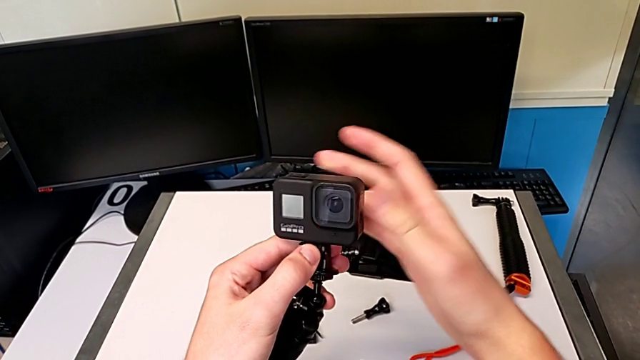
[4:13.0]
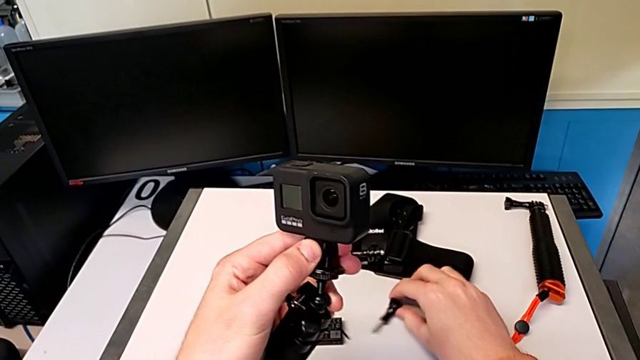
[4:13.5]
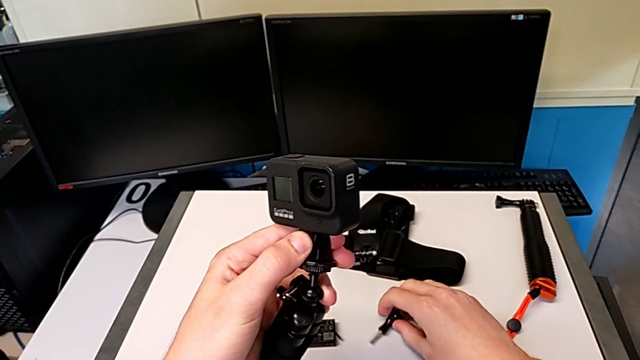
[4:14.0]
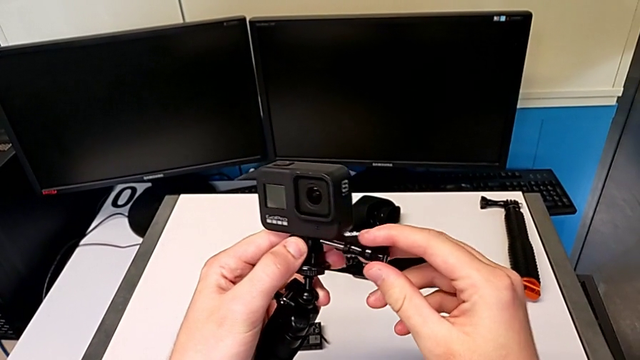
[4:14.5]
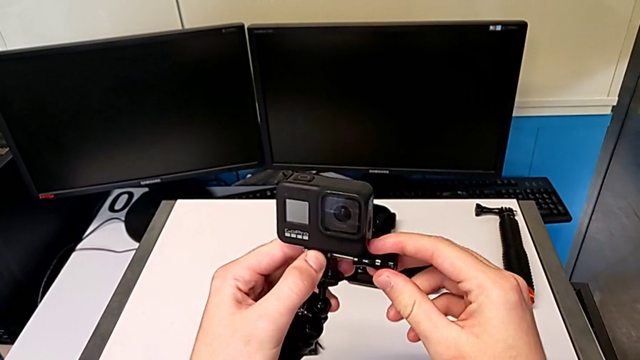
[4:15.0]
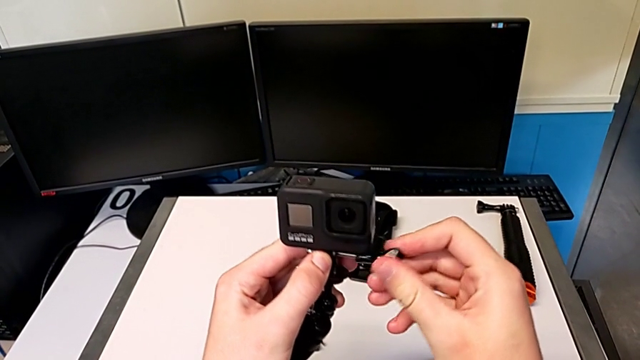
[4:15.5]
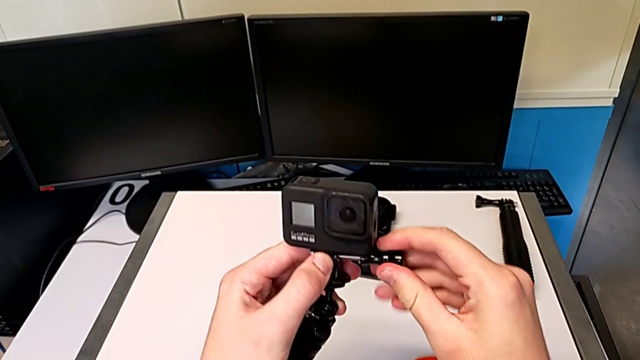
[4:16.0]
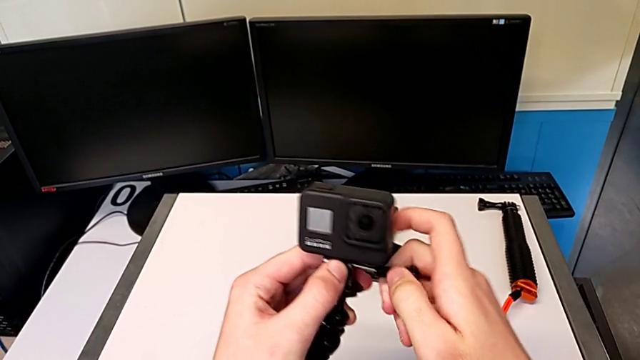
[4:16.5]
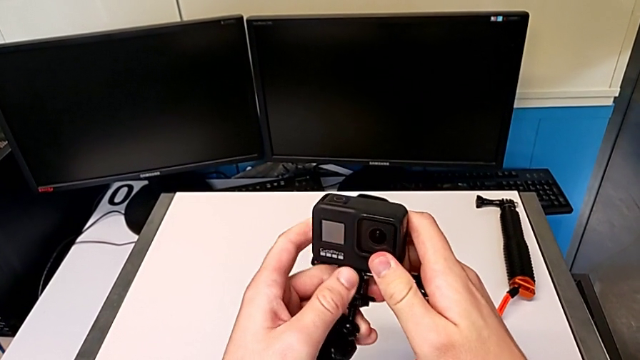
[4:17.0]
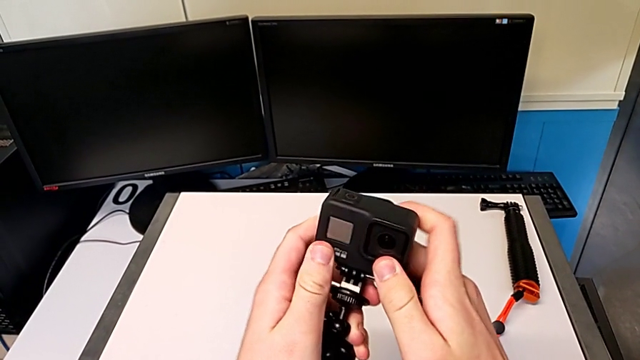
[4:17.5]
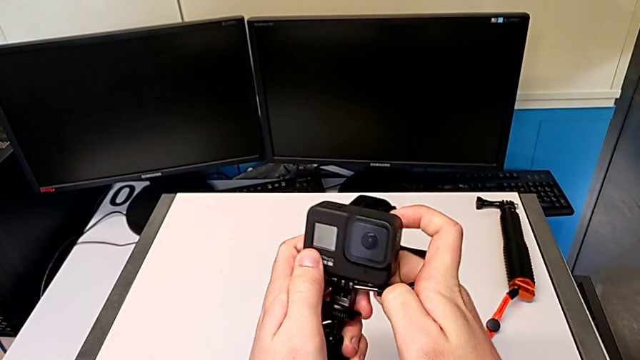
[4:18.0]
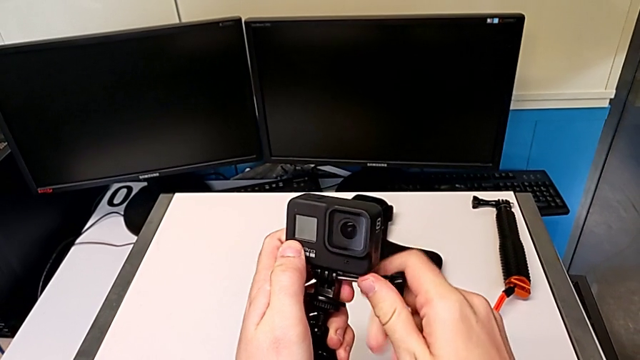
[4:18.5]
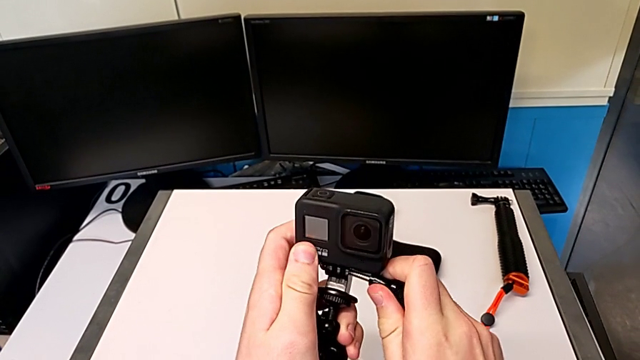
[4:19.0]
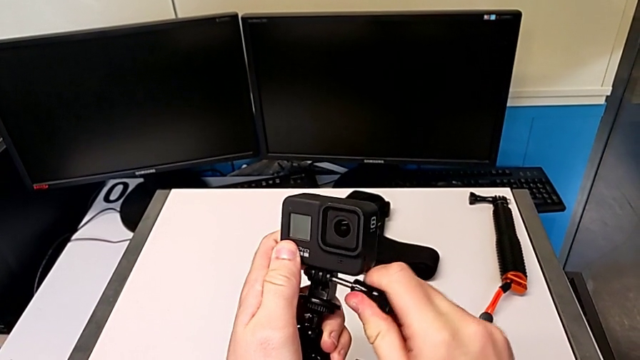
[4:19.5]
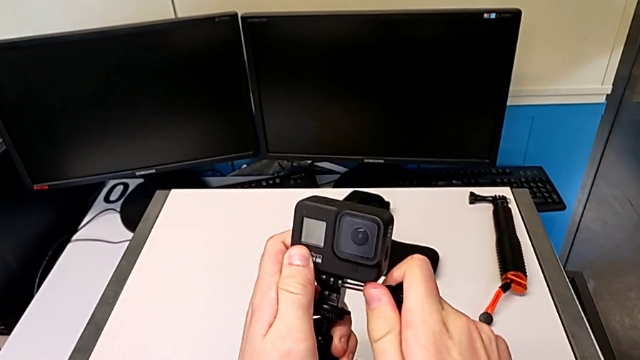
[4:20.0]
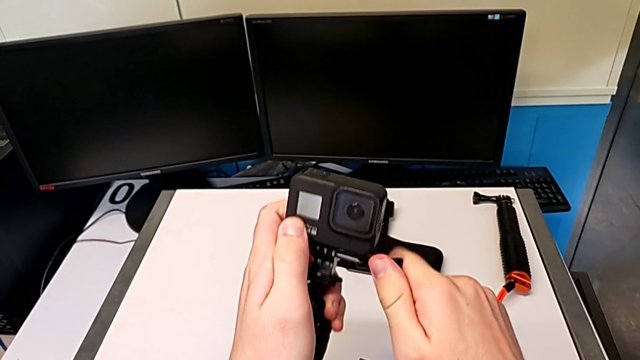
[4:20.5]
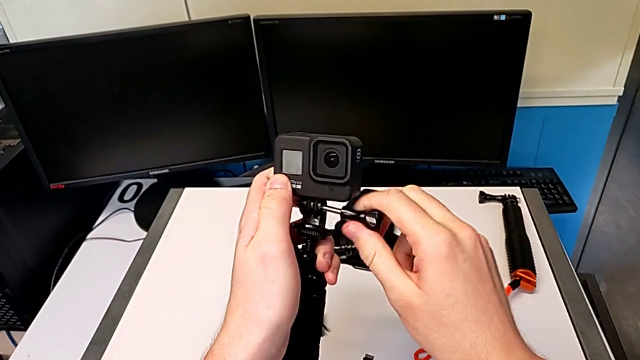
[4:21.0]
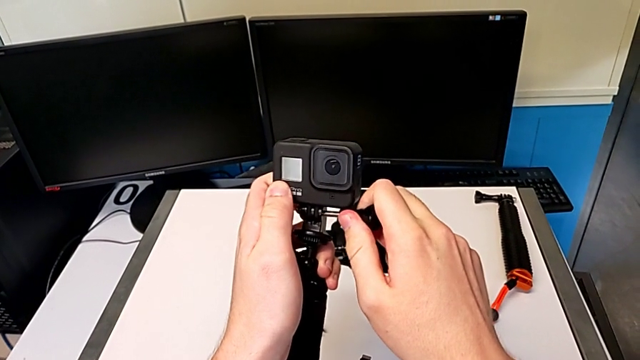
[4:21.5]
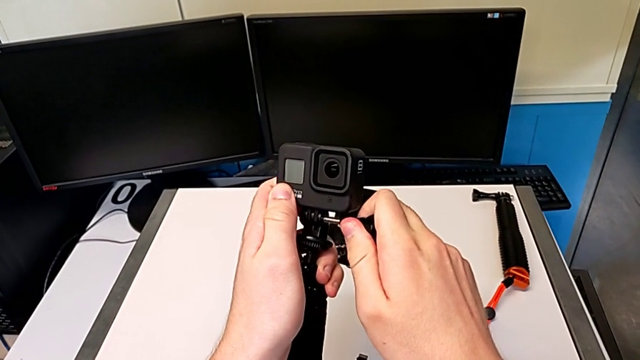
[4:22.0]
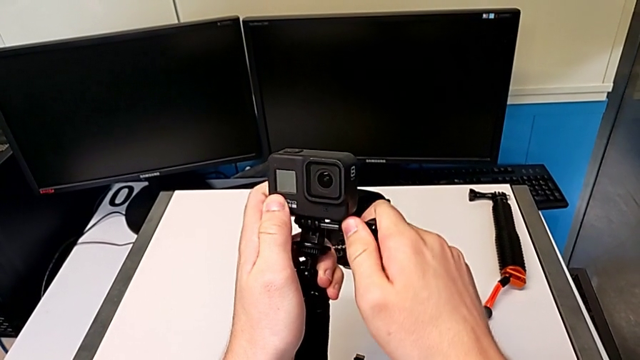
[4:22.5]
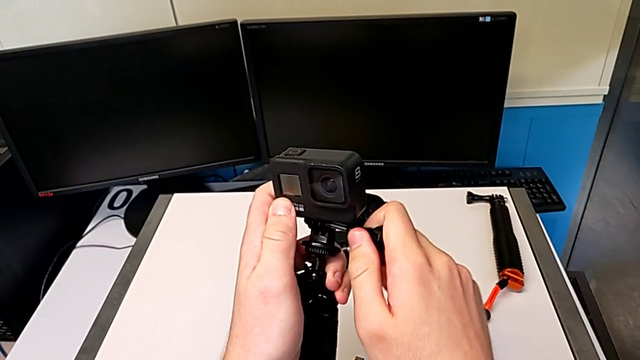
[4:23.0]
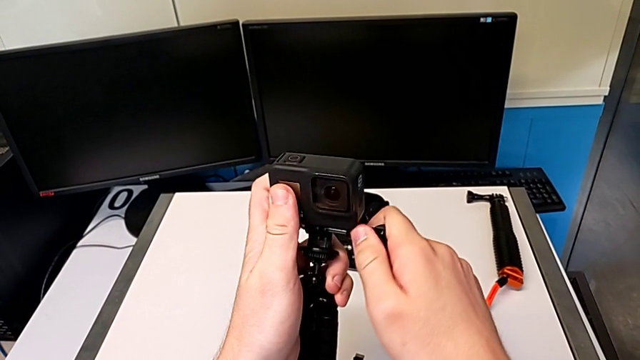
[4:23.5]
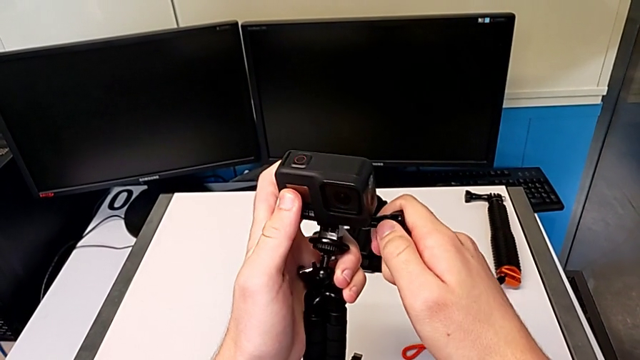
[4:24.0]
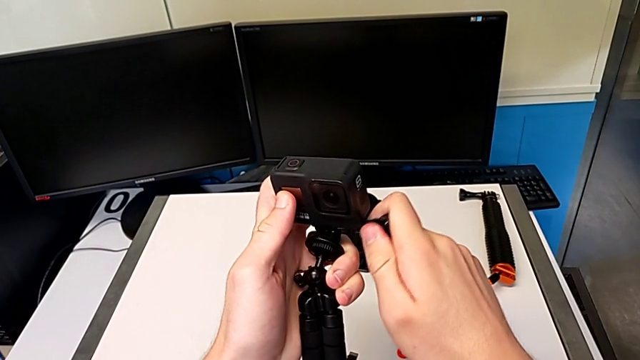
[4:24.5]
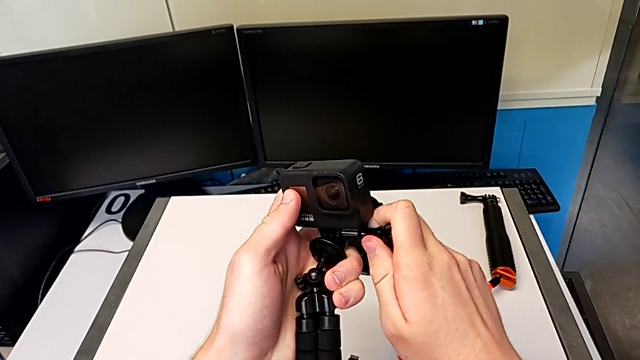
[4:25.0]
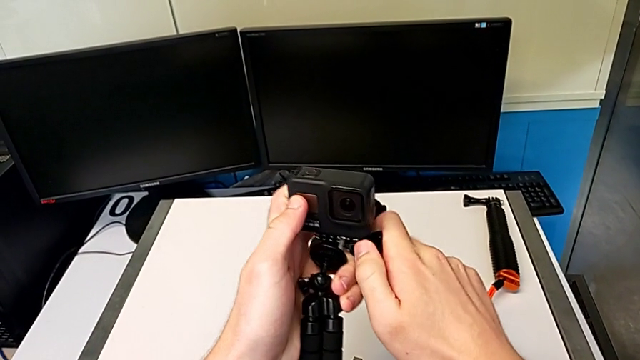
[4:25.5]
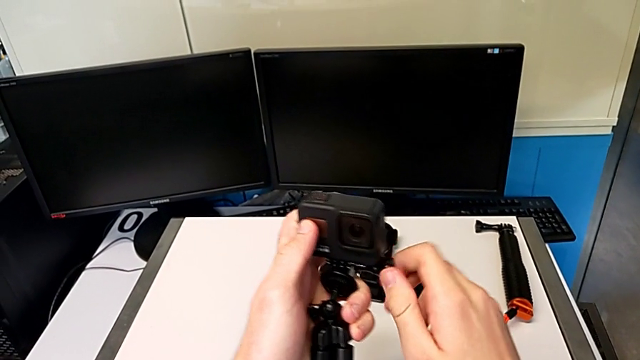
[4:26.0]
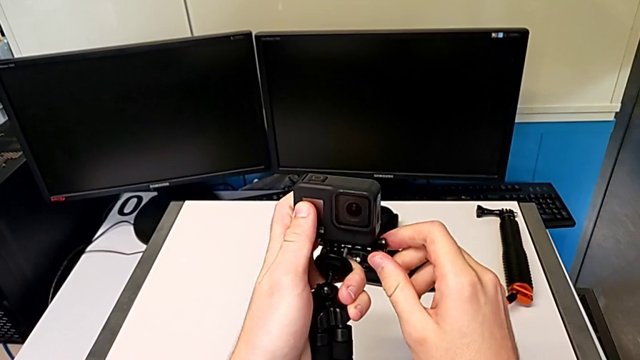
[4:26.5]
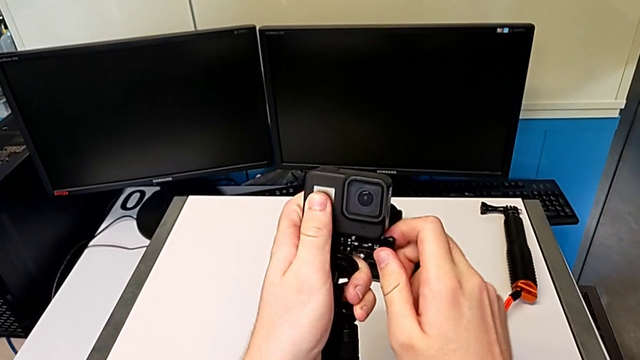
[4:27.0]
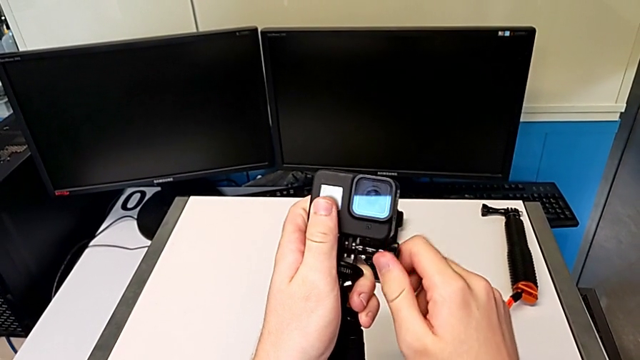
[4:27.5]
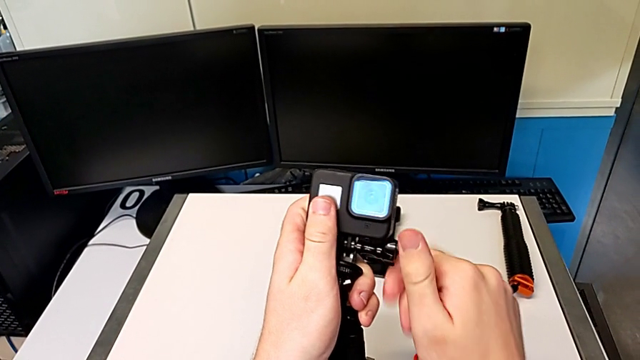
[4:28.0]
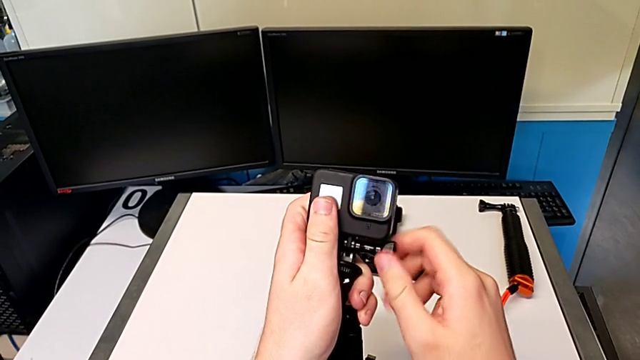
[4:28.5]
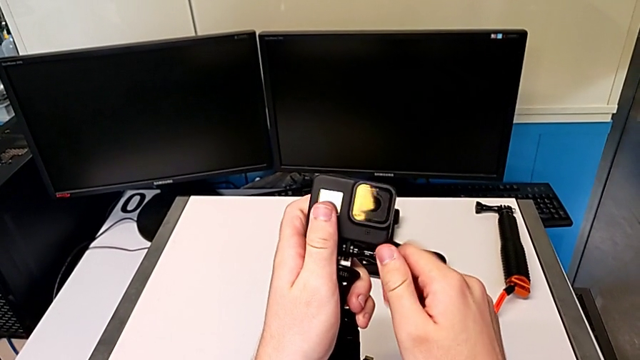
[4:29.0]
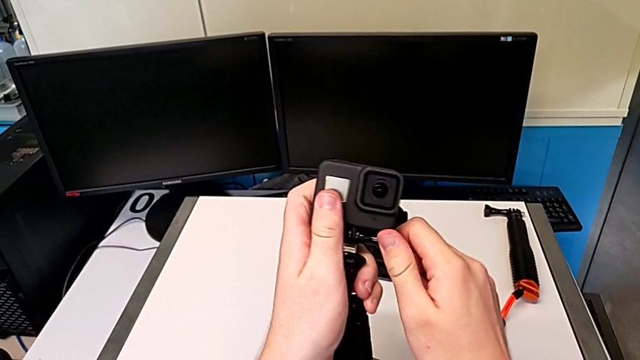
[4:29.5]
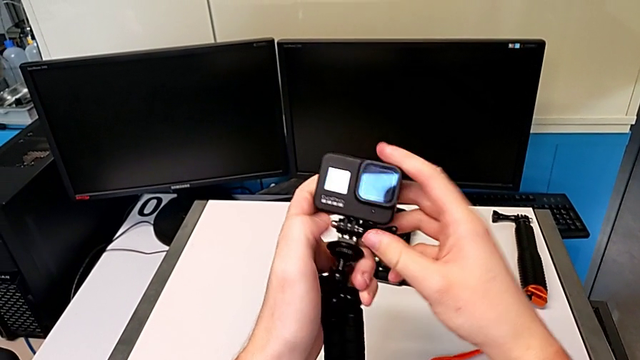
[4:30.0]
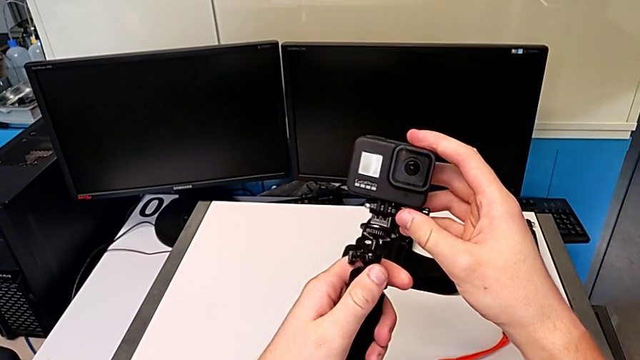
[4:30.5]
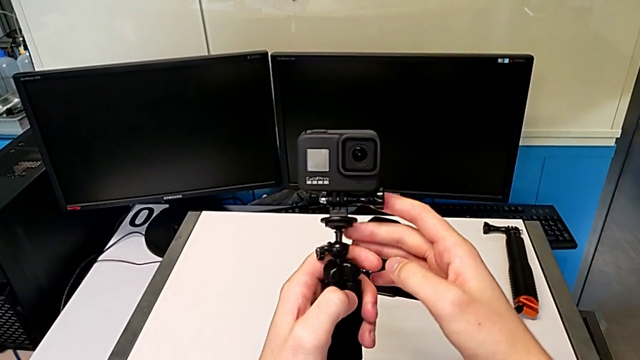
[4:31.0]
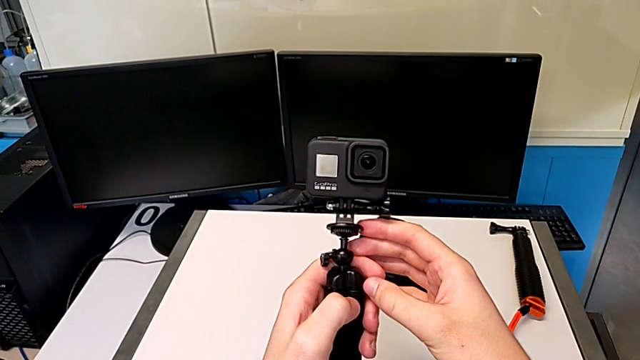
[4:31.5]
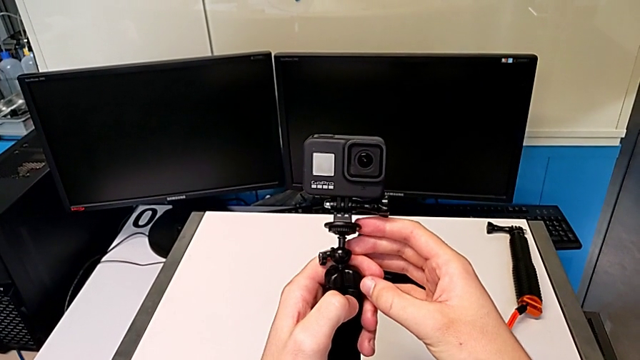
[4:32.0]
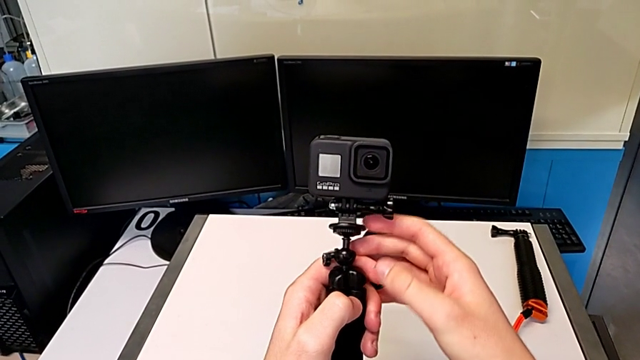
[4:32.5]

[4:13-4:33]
The camera wearer is exchanging the strap from the GoPro for the tripod. They lift the screw and insert it.

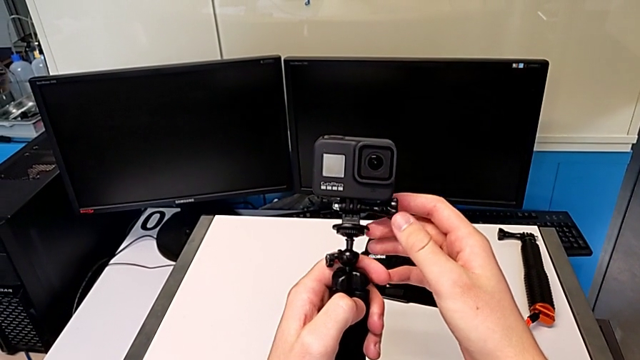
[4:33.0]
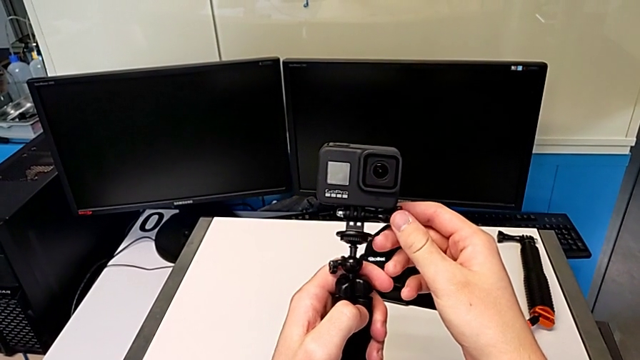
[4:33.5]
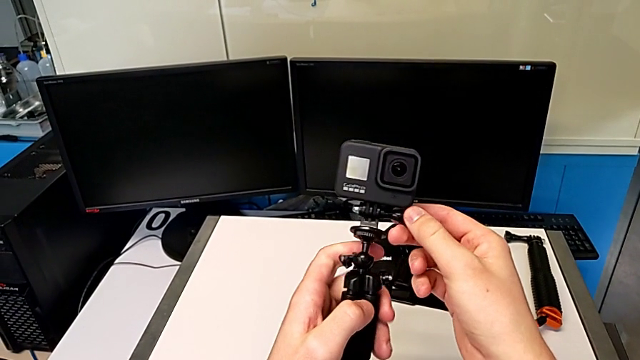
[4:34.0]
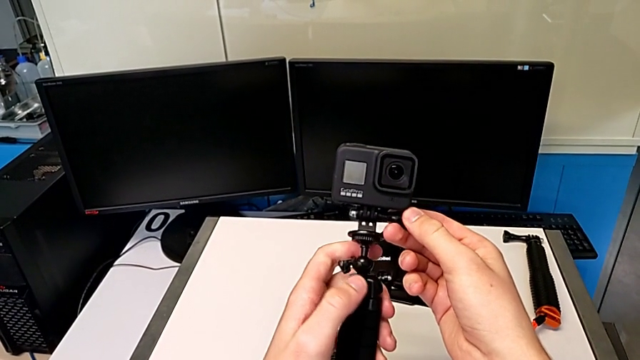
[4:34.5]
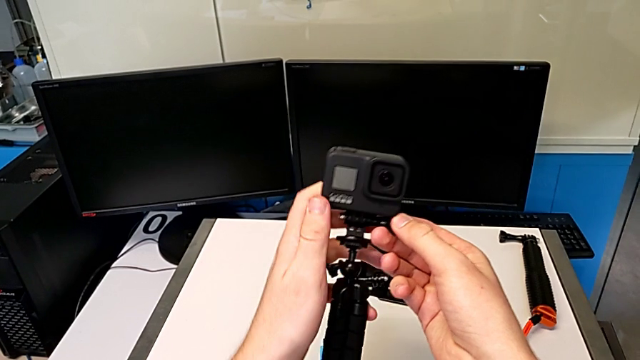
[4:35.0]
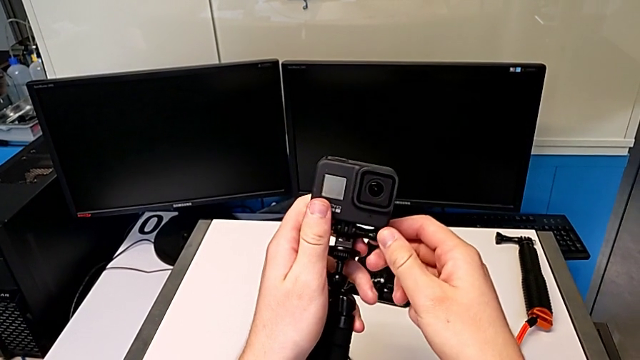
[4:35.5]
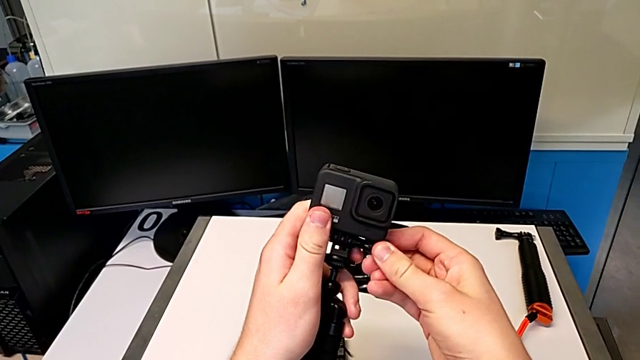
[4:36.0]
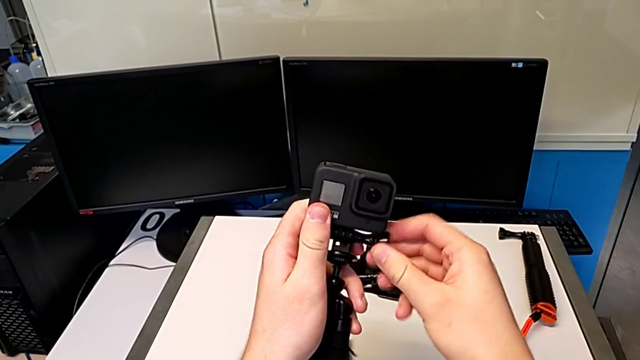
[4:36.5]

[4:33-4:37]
The camera wearer is exchanging the tripod for a handheld grip. They begin to unscrew the screw.
